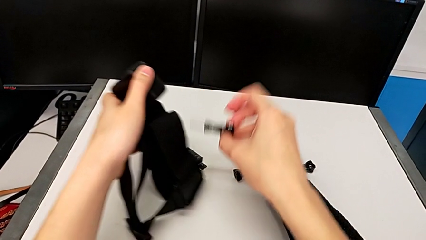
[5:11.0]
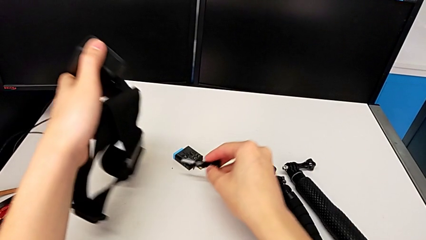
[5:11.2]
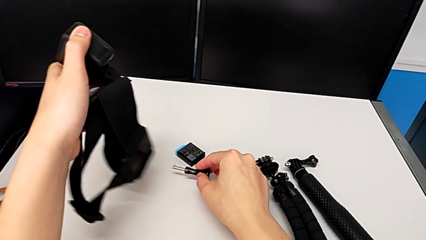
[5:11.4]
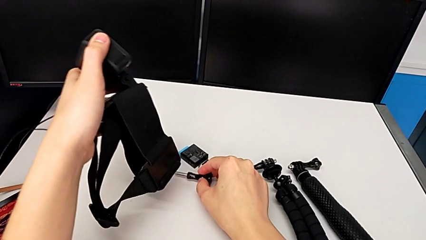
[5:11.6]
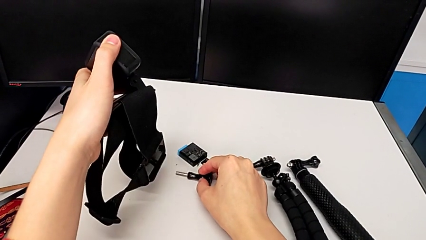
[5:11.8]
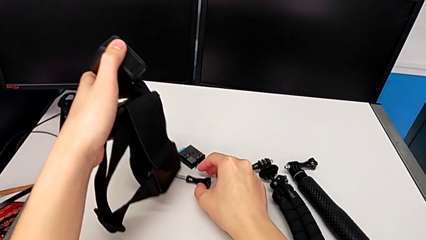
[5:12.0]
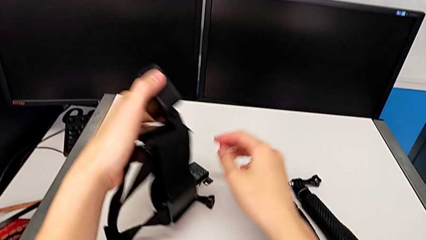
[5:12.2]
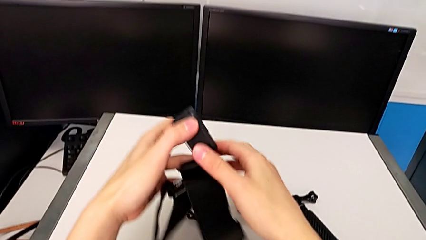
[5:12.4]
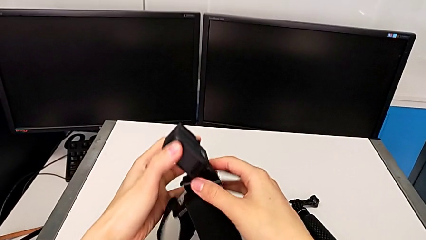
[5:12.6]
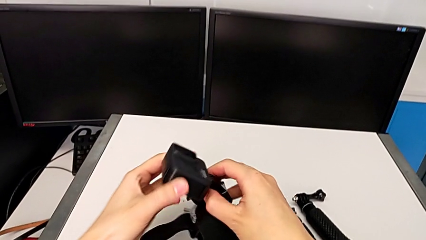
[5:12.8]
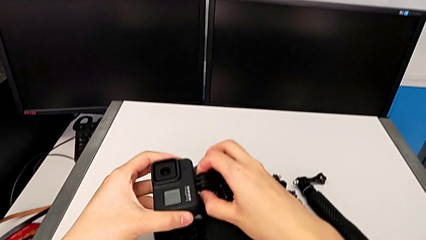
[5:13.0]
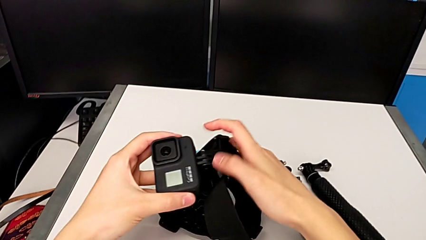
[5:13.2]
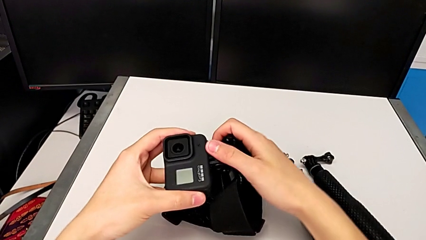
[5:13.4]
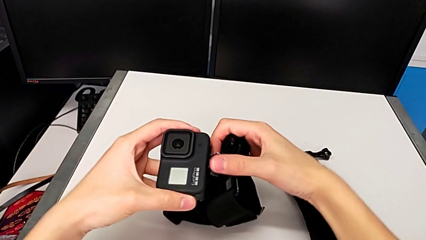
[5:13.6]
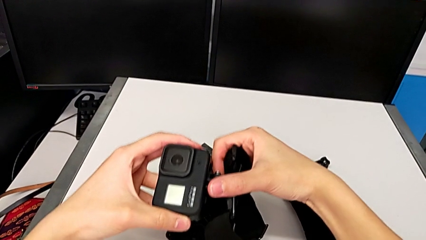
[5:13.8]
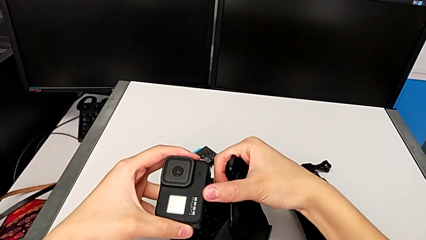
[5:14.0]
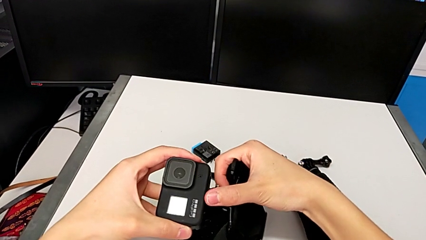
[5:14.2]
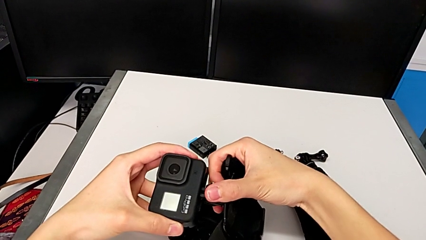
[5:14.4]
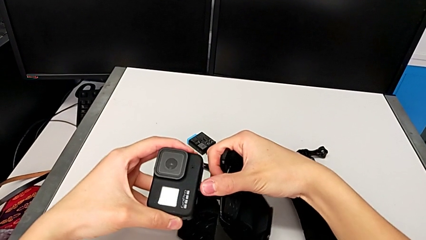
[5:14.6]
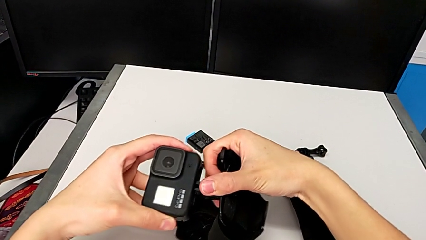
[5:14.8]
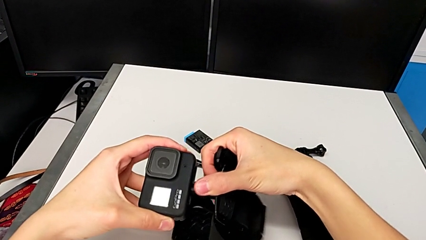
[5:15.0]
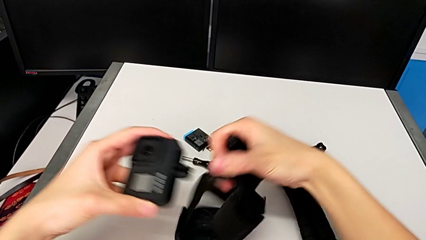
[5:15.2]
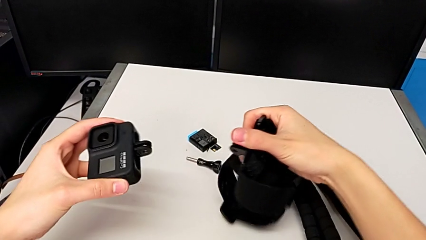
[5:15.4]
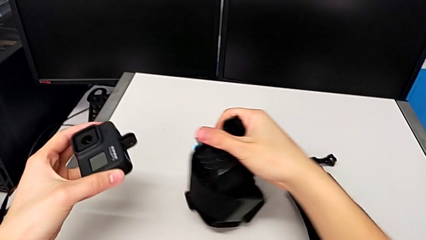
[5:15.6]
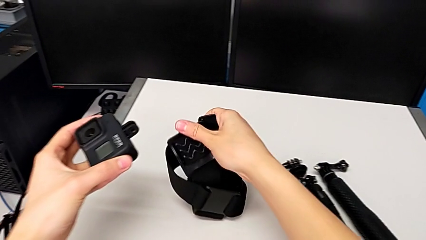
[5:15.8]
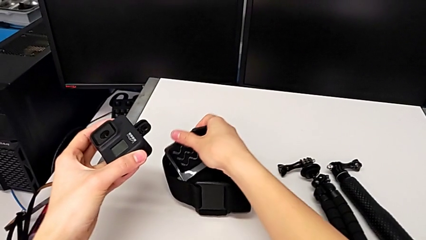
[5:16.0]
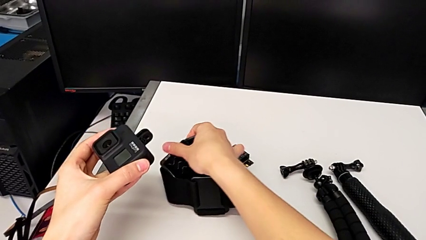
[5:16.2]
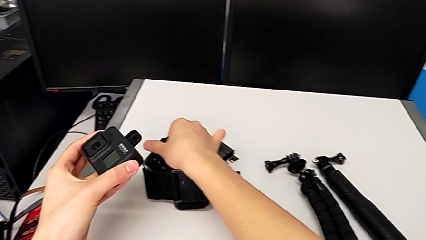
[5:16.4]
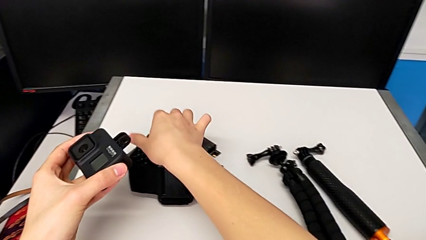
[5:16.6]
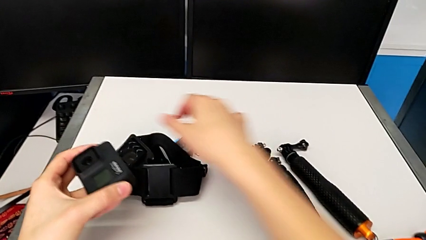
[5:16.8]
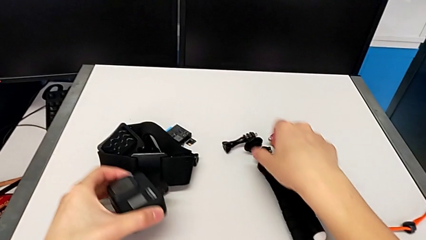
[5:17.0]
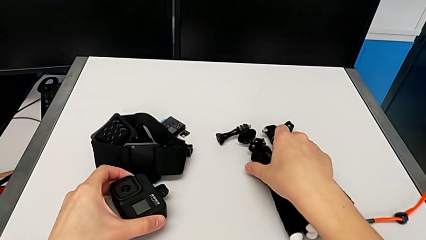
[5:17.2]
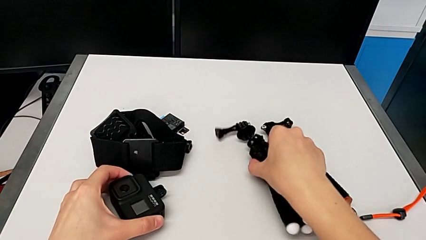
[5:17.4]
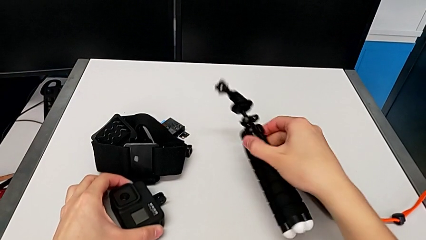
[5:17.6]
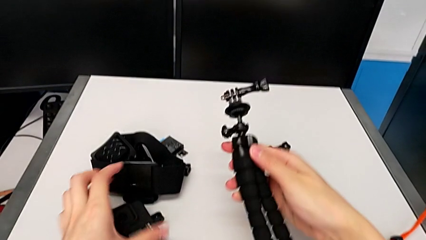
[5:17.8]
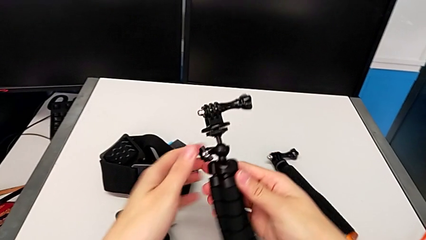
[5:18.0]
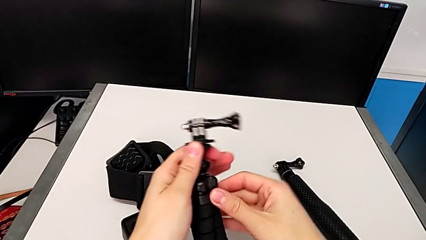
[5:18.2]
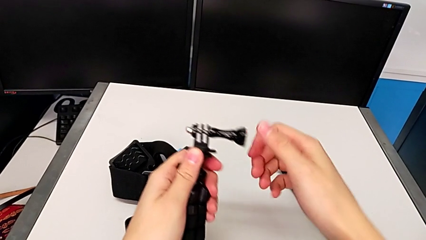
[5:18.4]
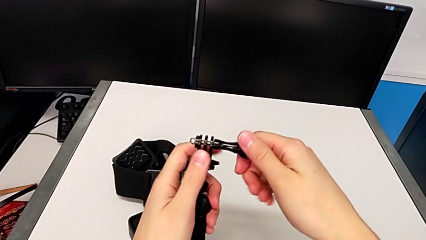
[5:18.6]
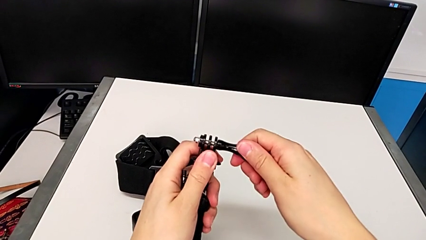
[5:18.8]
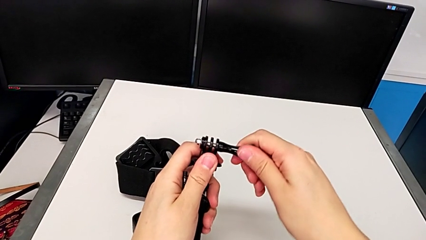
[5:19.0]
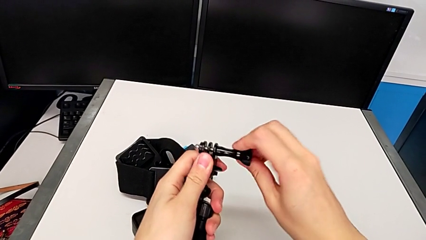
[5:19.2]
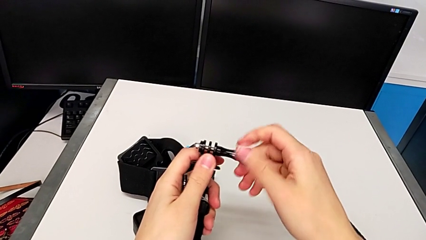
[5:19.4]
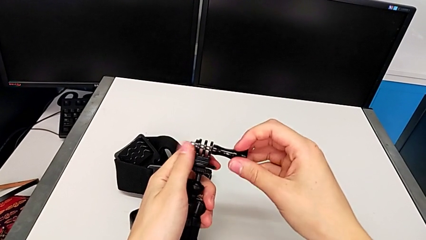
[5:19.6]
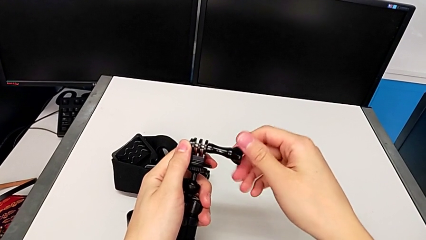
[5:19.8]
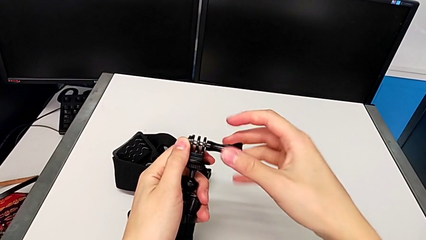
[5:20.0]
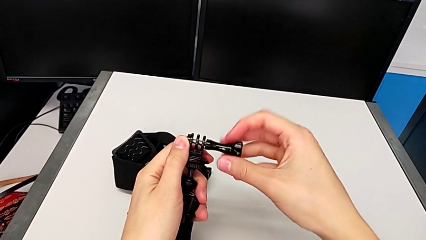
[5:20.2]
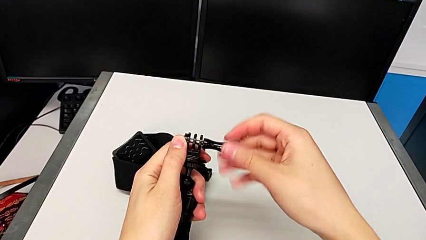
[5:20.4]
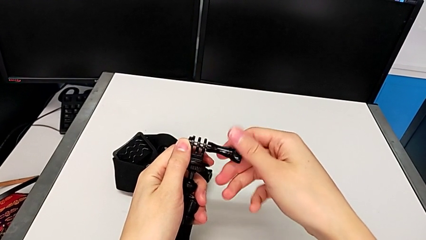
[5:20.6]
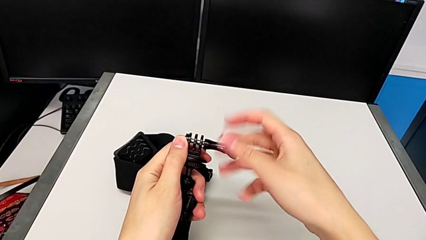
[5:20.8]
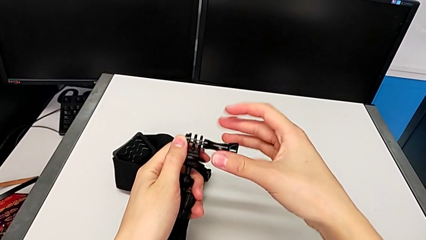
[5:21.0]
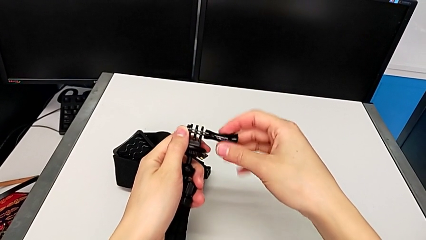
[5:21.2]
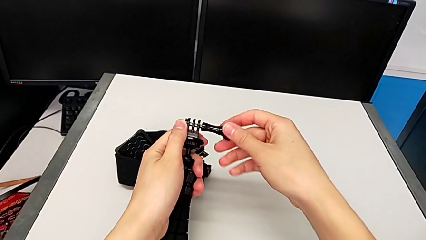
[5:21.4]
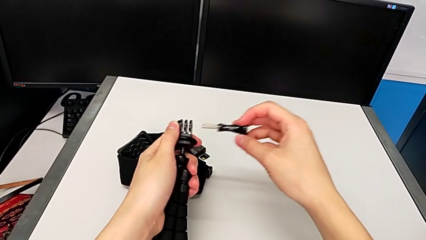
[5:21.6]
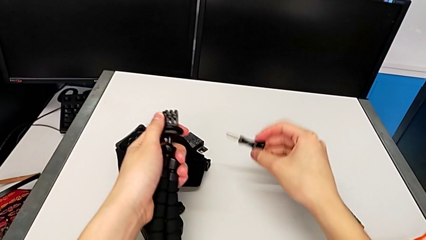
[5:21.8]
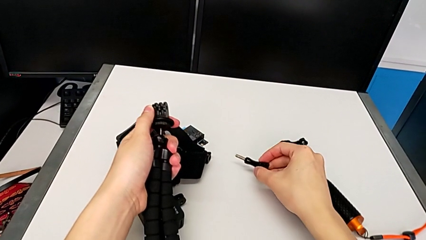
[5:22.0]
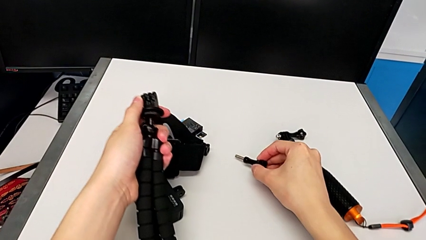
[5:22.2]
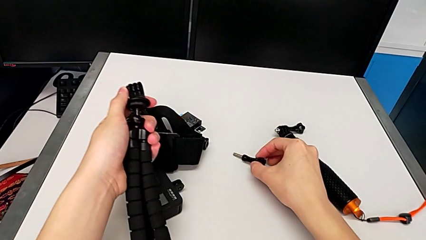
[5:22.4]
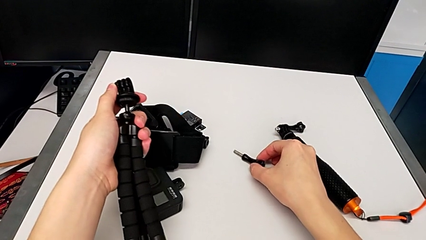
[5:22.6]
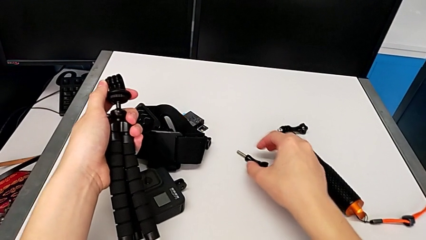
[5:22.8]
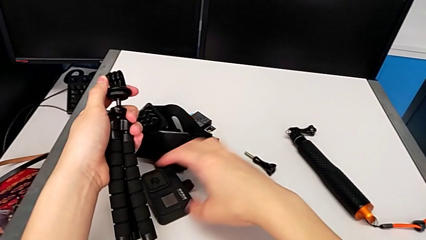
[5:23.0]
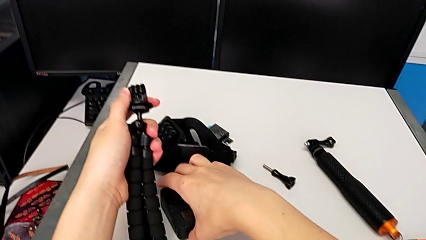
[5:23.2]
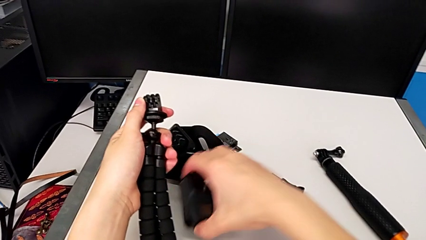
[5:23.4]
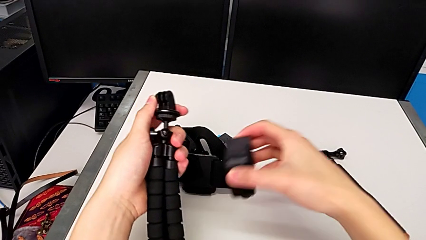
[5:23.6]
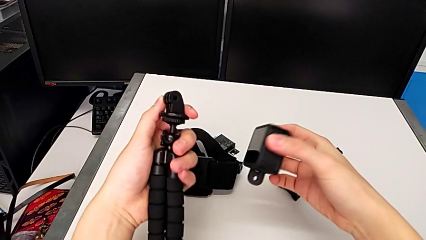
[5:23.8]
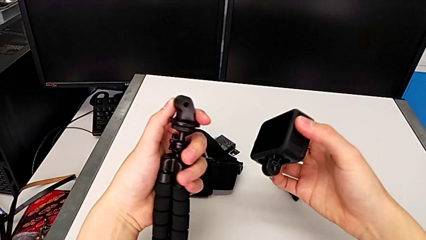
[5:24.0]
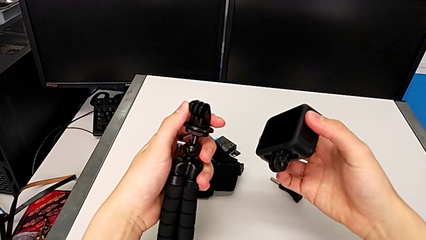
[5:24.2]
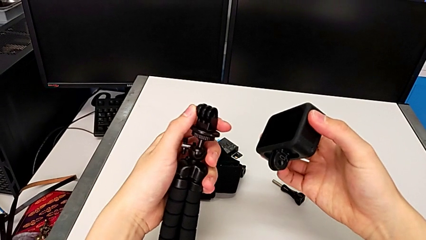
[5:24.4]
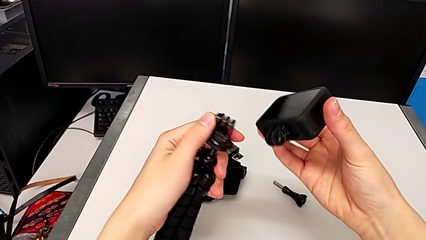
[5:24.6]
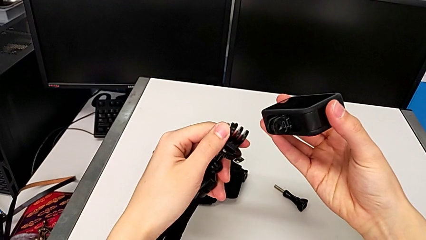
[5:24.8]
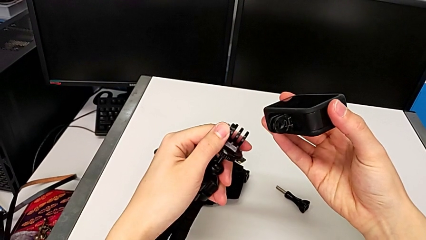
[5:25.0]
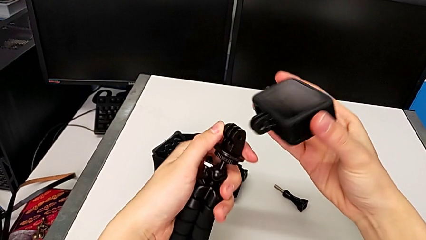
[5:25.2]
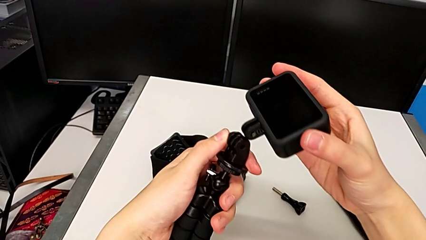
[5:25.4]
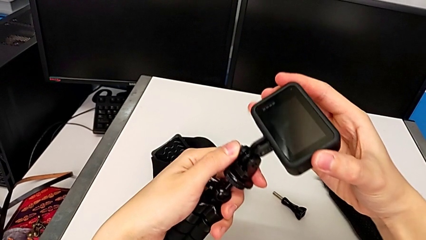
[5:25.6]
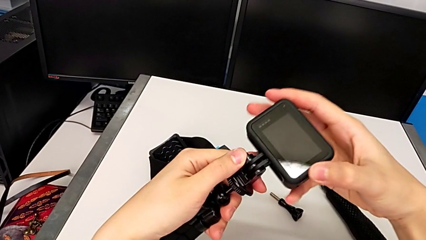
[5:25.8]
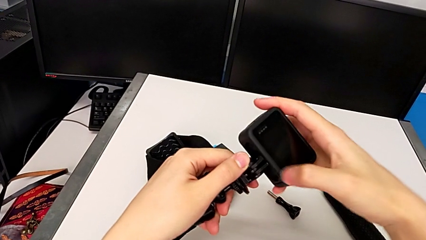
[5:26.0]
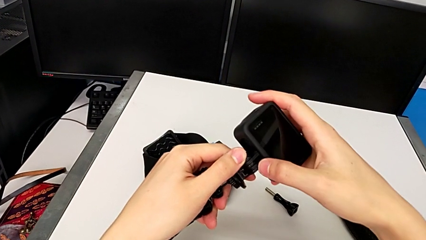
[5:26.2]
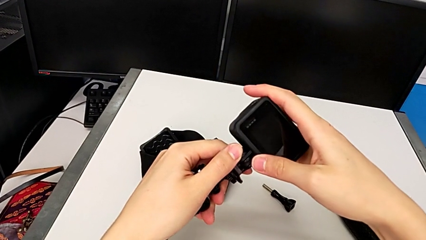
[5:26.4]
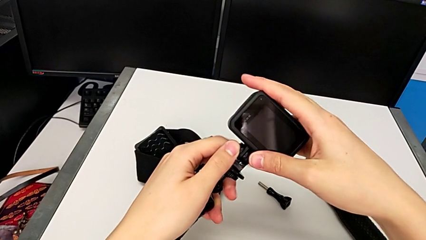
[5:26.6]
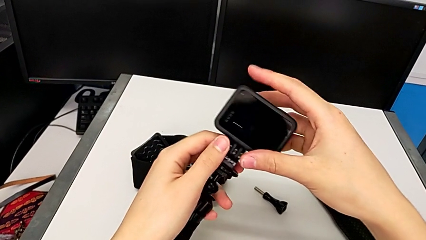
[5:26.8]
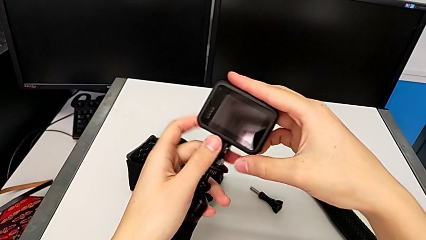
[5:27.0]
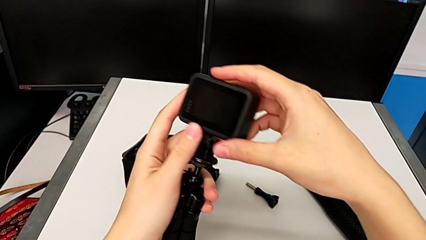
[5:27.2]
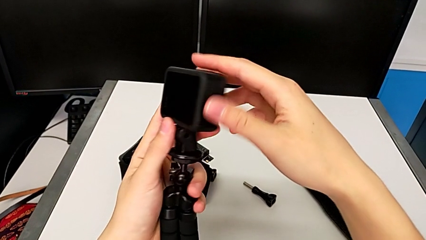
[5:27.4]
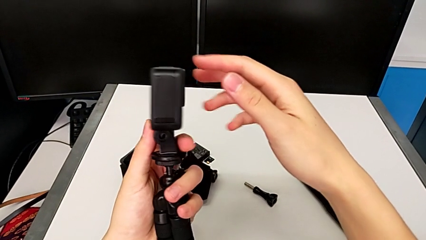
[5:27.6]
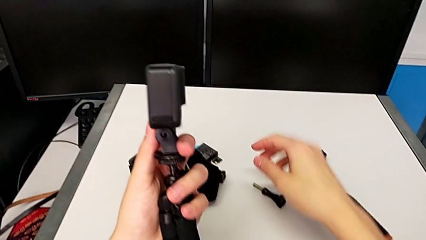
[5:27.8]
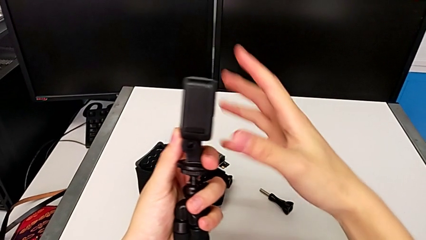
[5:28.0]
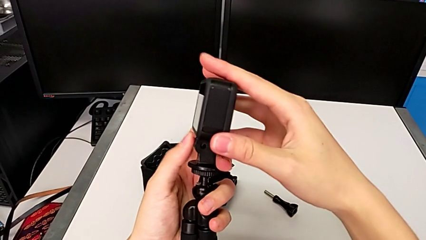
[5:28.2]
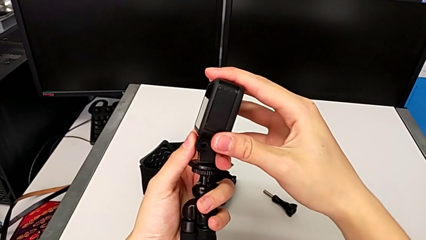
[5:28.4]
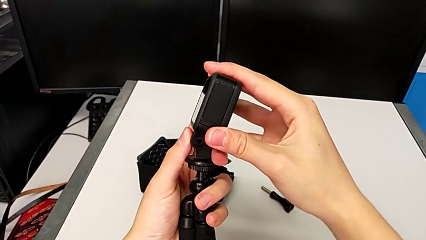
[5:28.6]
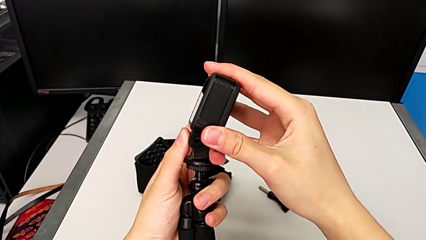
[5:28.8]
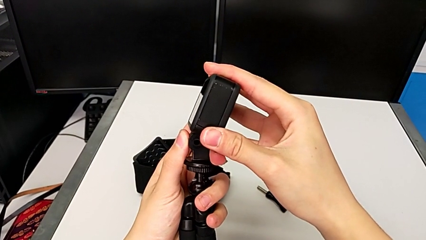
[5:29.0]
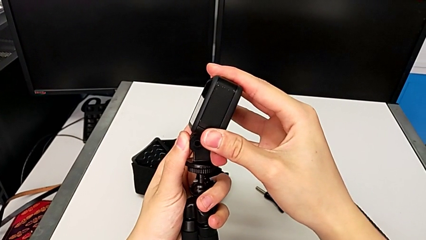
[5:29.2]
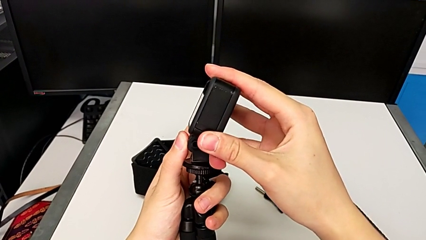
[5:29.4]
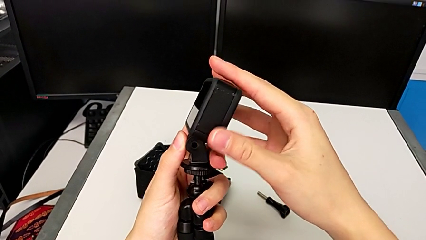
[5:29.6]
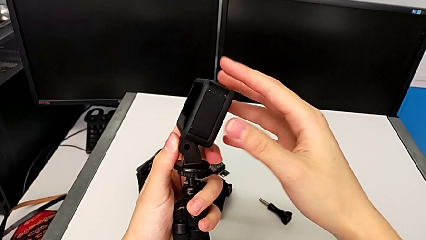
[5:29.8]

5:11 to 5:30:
The camera wearer is exchanging the mount from the strap to the tripod. They place the screw, disassemble the GoPro, lift the tripod, unscrew the screw and insert the GoPro.
